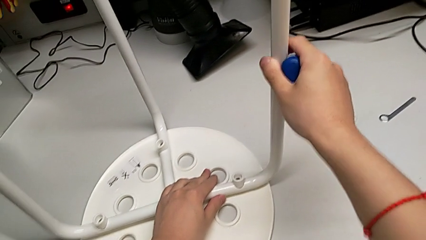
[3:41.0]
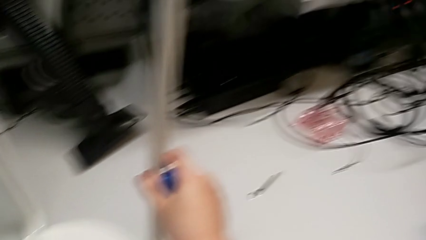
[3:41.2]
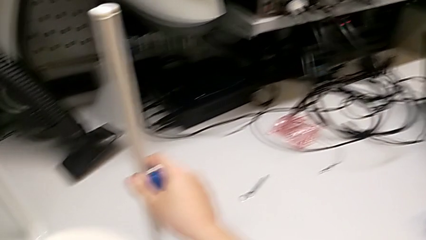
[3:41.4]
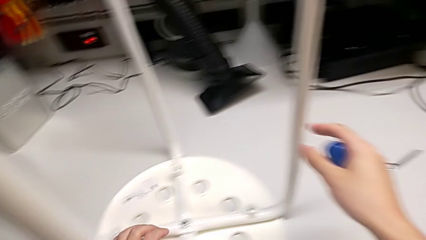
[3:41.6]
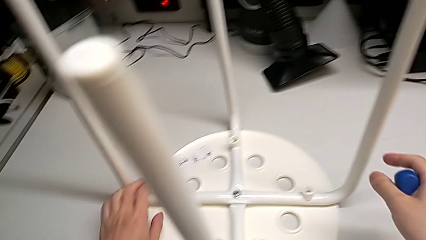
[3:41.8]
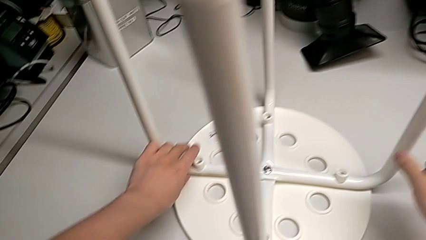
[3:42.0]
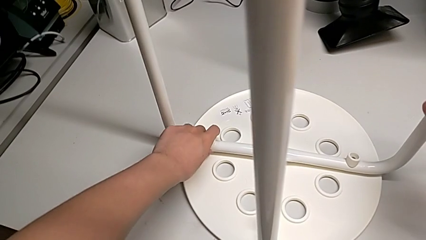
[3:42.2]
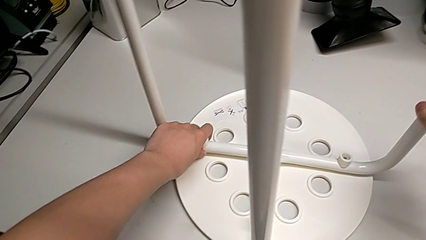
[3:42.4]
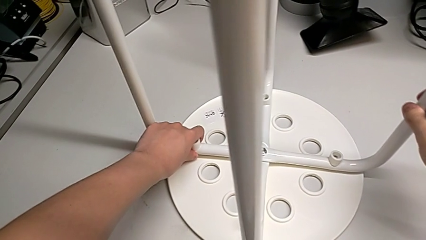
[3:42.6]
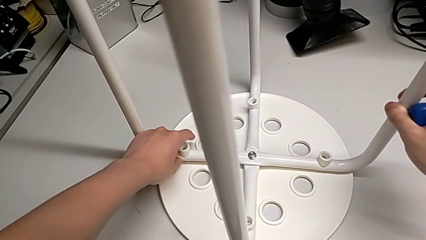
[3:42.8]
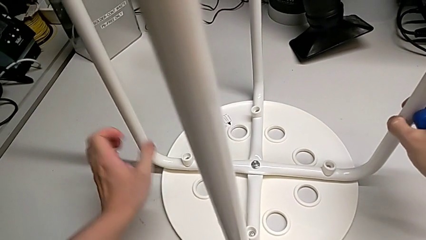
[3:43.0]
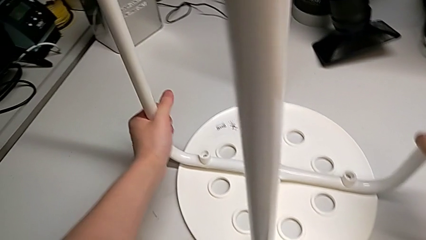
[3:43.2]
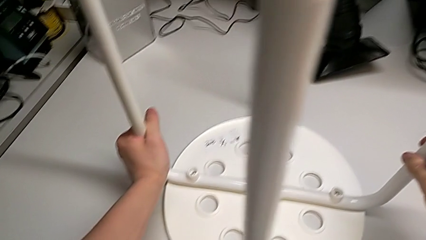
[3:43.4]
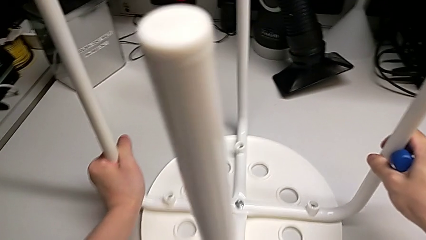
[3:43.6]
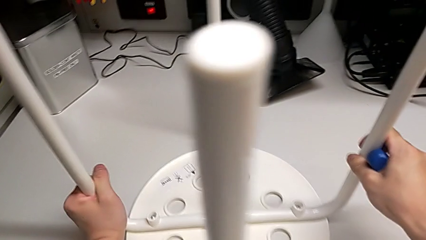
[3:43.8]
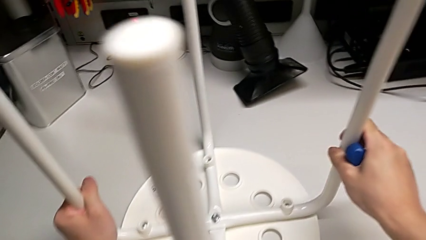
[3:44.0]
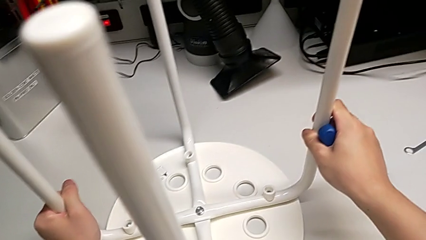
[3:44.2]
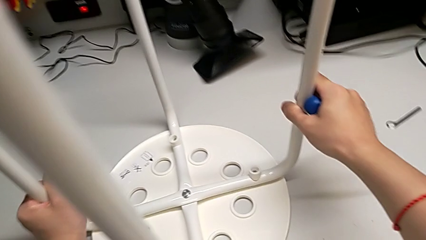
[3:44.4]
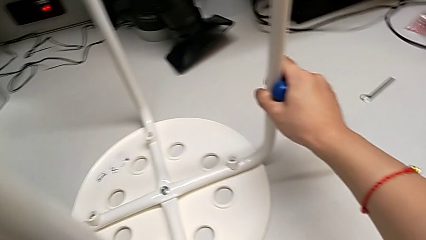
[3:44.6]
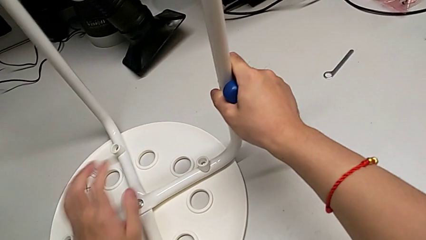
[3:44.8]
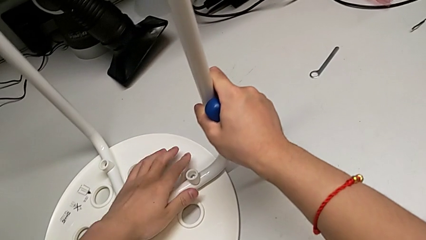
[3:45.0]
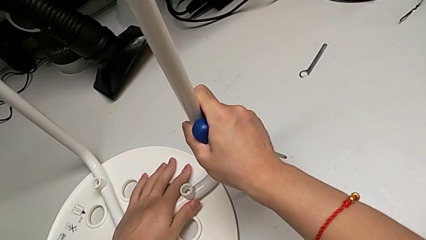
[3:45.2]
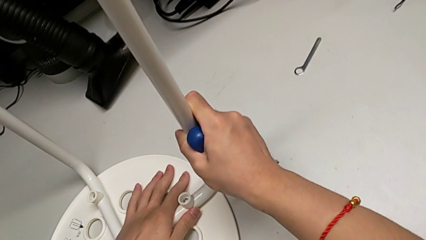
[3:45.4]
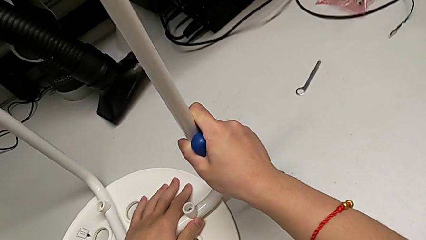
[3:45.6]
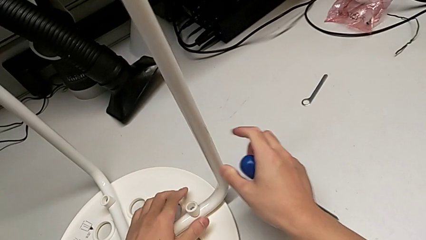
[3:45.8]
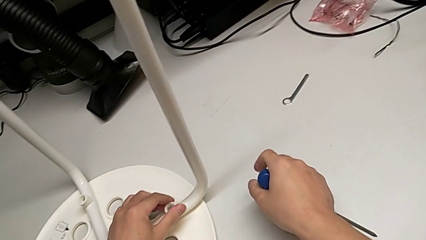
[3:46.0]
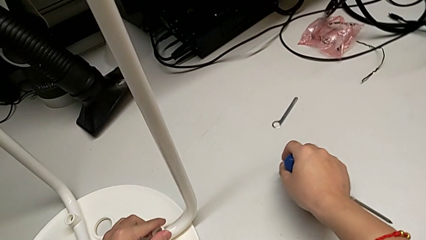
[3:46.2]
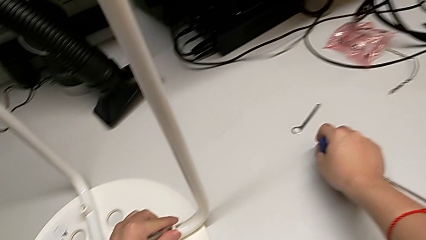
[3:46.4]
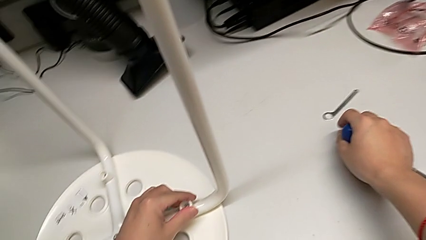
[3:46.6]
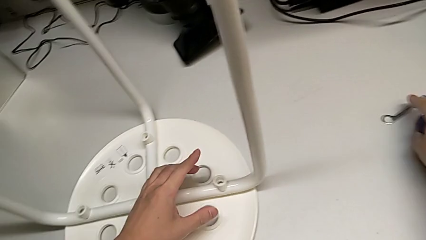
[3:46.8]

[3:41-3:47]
The camera wearer is assembling the seat. They keep inspecting the leg.

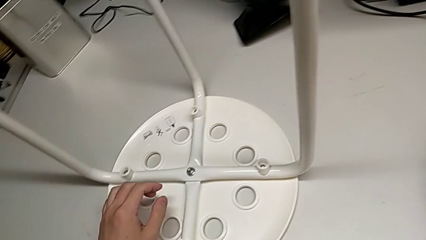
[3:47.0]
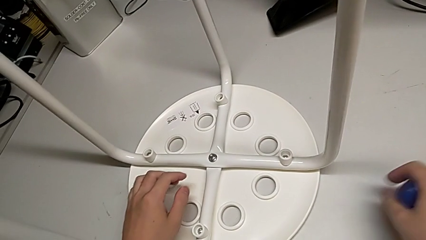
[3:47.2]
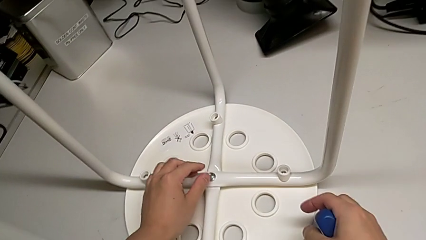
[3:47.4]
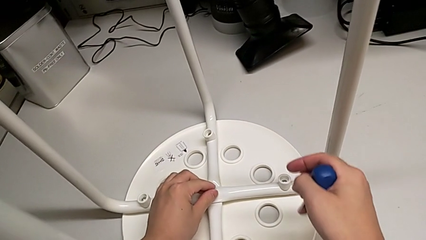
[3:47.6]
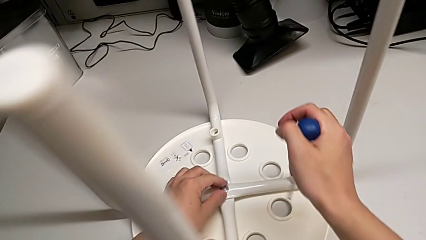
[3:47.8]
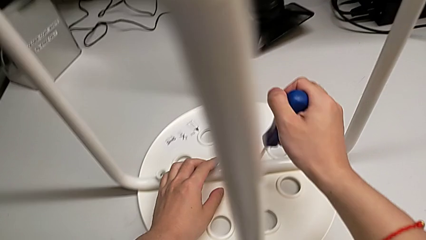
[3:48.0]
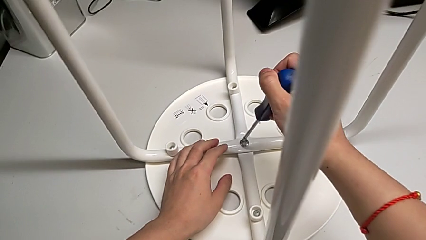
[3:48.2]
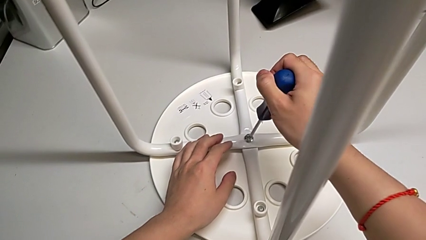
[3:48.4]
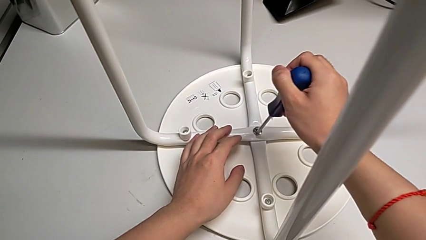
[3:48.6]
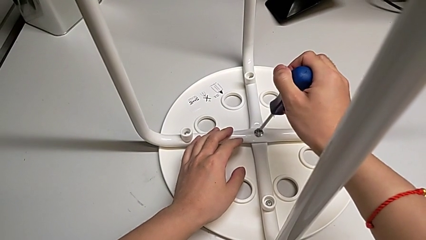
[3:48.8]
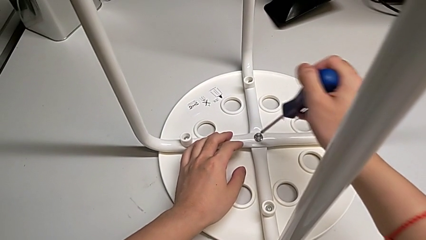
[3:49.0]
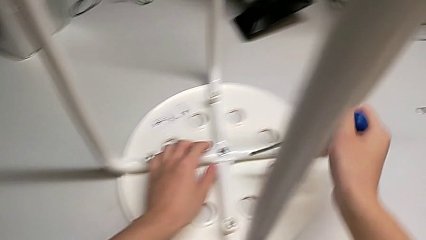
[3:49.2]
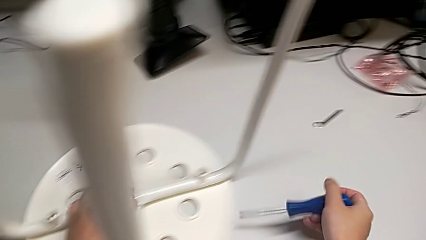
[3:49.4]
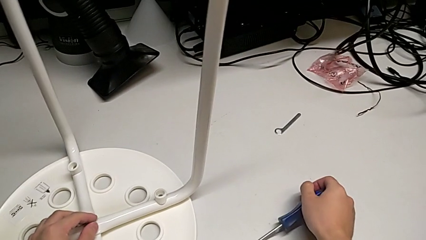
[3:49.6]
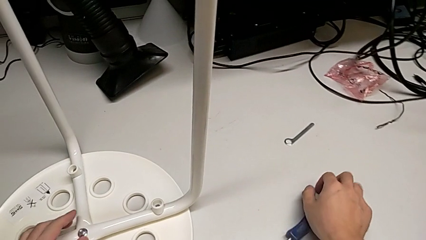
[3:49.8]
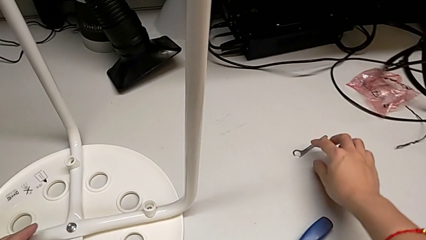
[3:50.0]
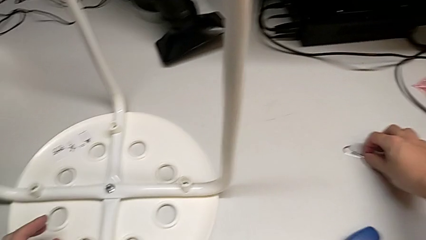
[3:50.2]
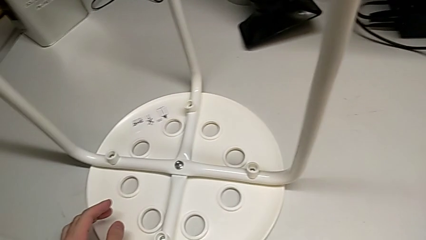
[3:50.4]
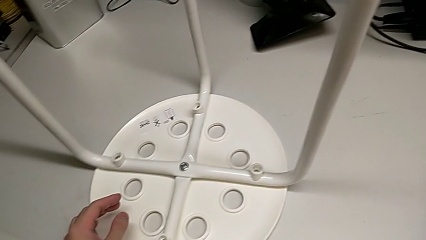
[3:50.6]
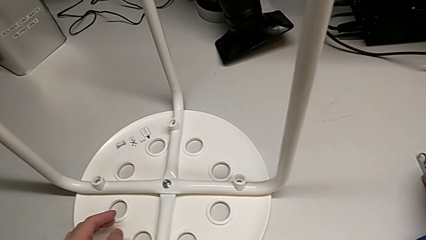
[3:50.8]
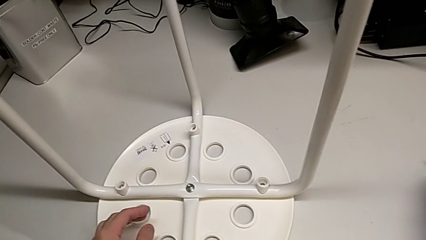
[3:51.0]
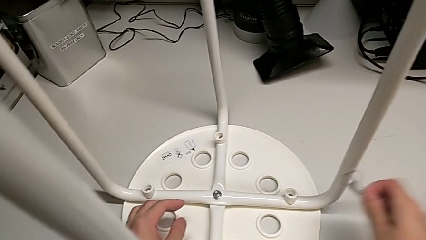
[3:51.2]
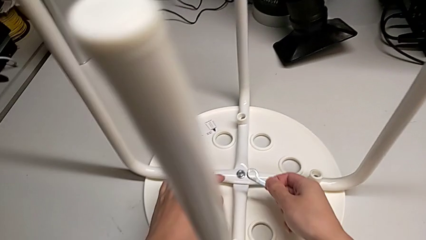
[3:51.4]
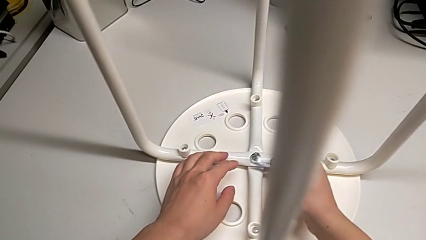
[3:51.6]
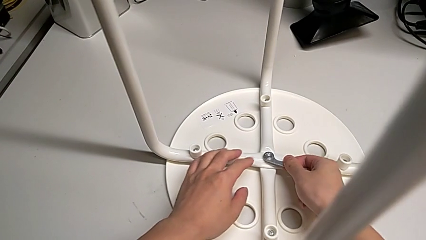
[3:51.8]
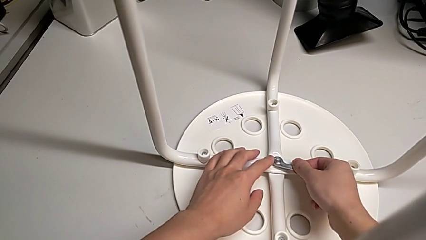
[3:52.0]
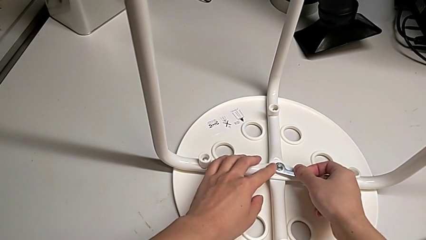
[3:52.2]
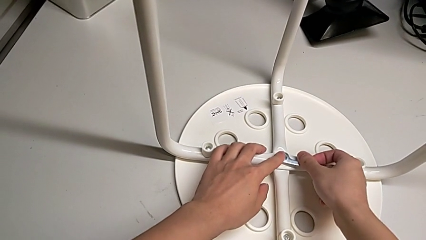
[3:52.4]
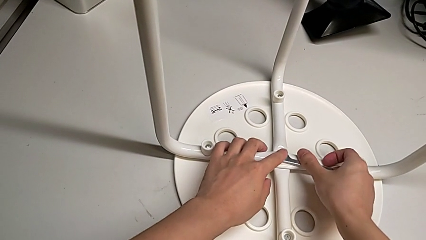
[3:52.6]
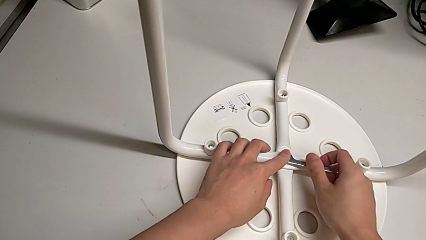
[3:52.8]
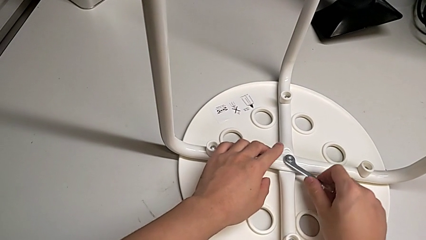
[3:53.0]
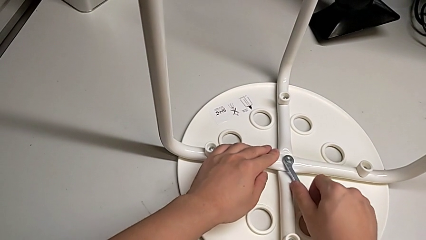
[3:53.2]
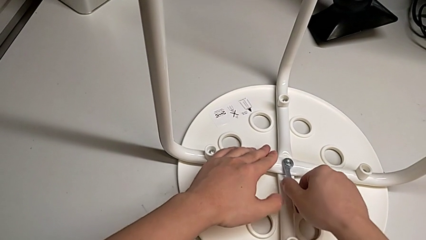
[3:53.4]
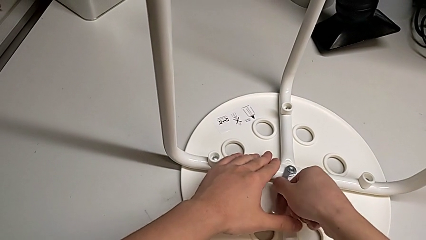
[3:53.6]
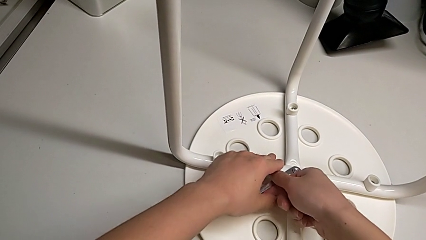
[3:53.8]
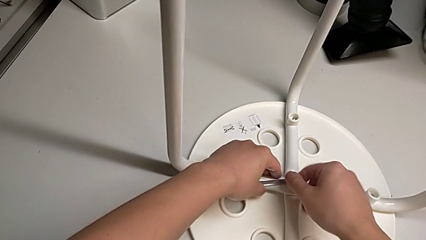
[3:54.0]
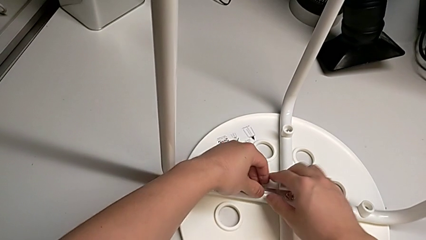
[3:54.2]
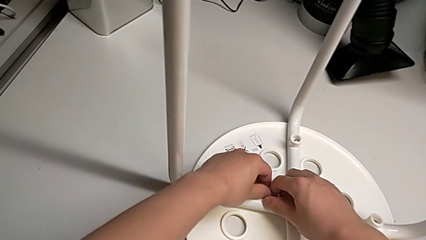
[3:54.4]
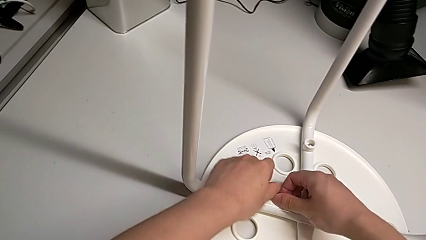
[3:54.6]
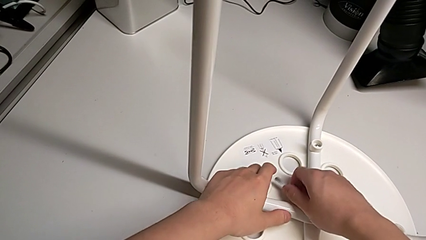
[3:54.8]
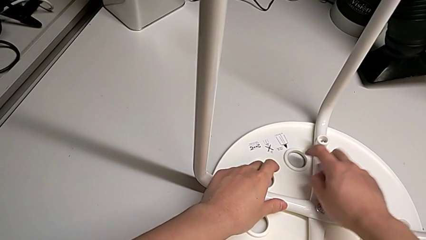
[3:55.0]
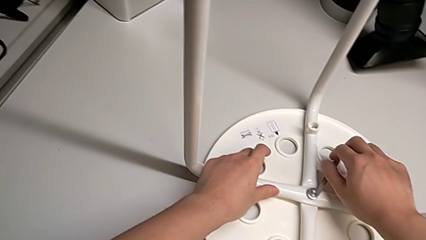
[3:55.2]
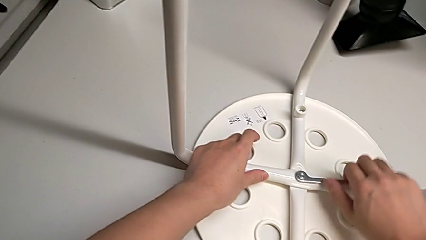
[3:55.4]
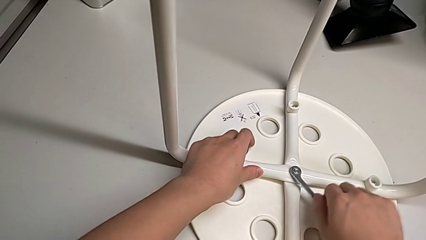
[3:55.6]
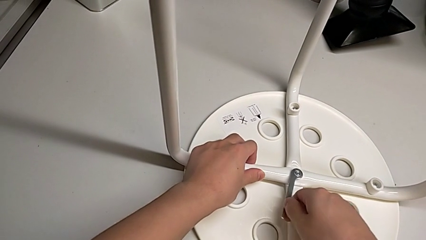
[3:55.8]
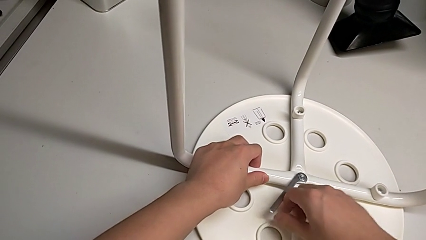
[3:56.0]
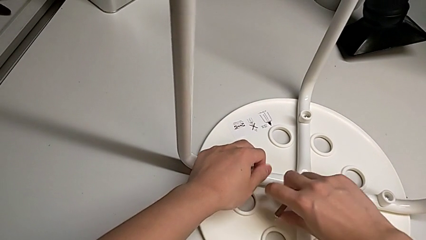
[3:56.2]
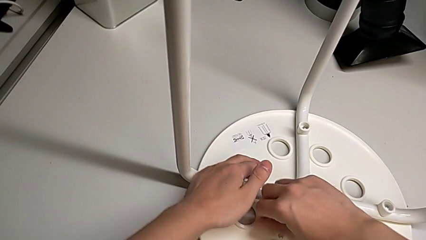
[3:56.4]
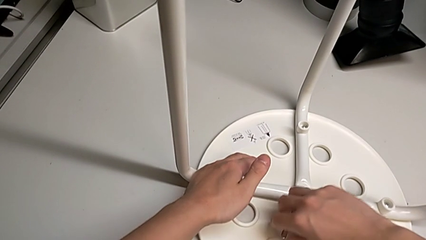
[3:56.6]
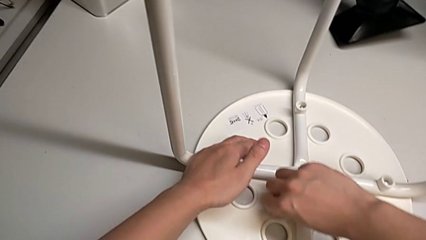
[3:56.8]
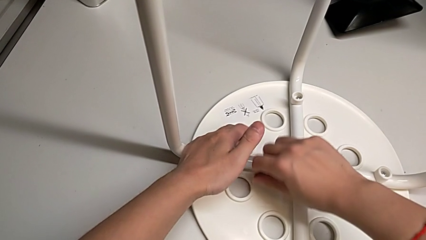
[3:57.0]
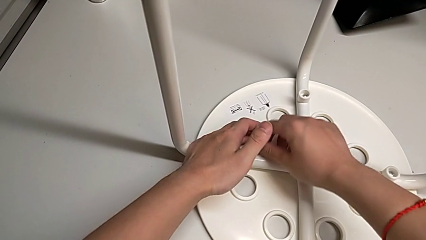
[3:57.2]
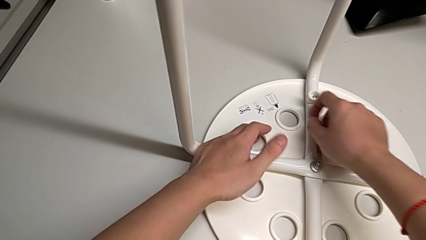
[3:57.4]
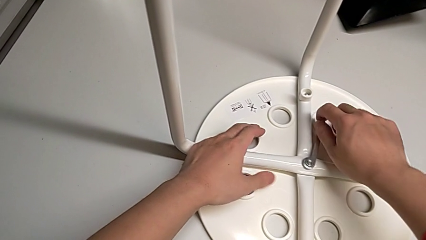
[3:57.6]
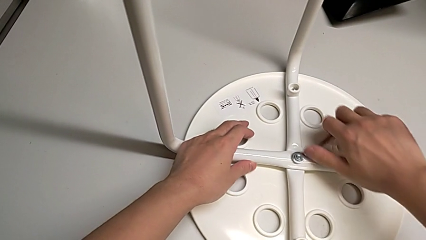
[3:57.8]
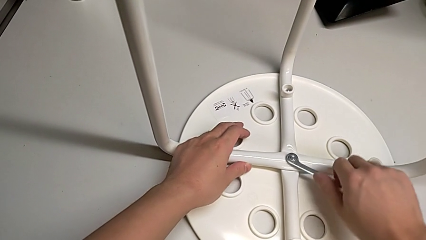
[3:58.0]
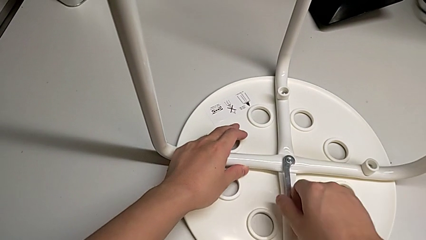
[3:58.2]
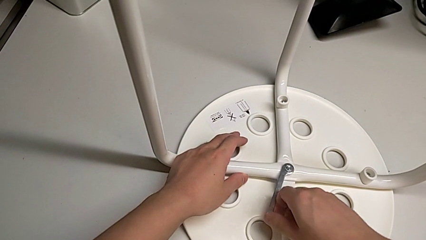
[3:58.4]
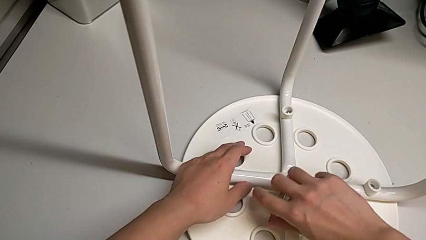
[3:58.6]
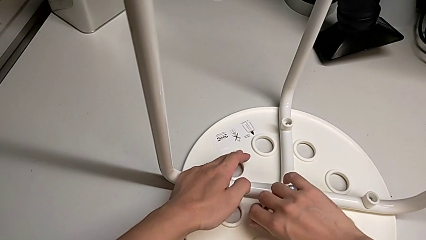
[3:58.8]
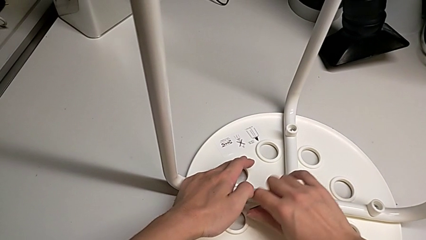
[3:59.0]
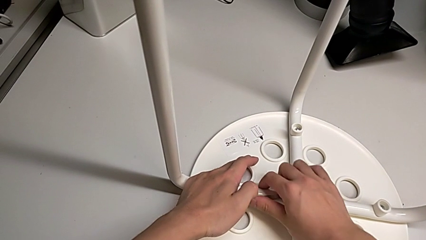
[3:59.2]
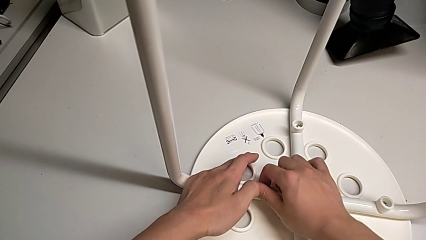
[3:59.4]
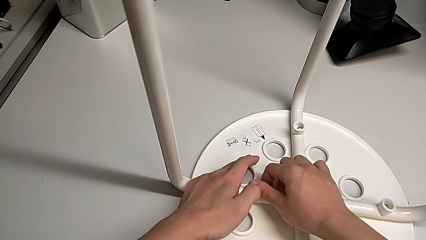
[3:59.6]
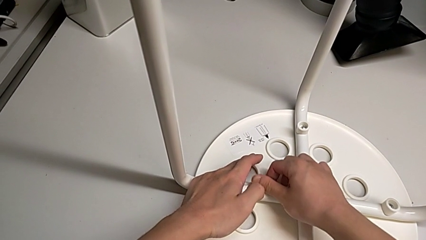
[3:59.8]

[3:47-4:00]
The camera wearer is tightening the middle screw. They wrongly insert the screwdriver, withdraw it, place the screwdriver, grab the hexagonal wrench, insert the hexagonal wrench and begin to screw the hex nut.
